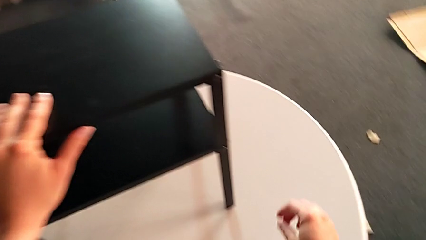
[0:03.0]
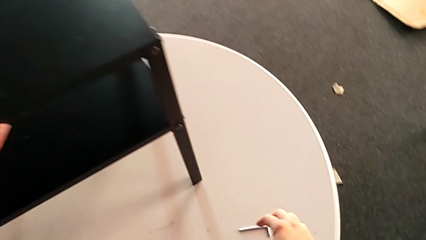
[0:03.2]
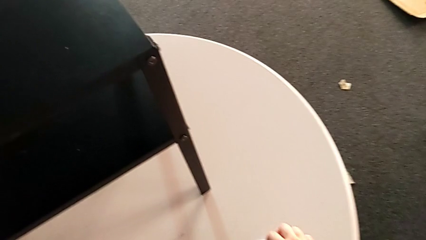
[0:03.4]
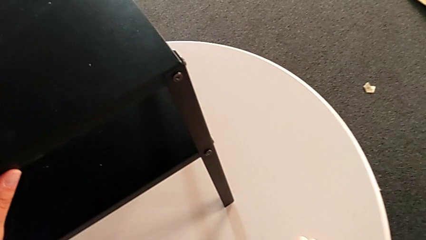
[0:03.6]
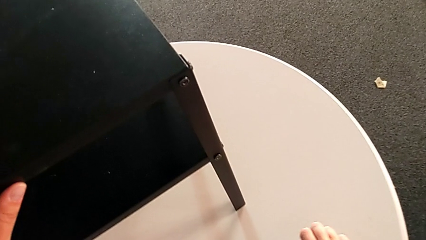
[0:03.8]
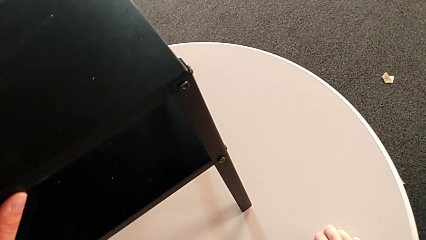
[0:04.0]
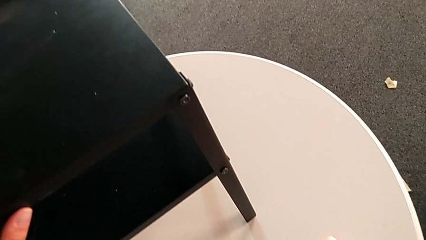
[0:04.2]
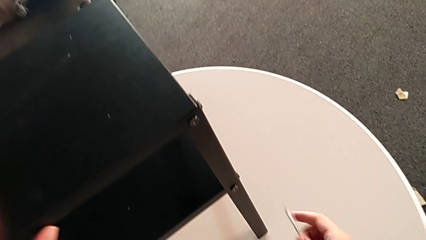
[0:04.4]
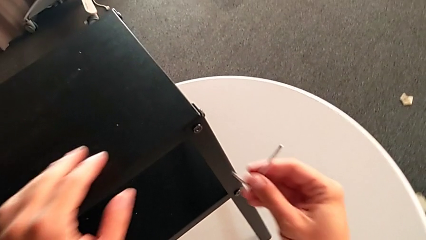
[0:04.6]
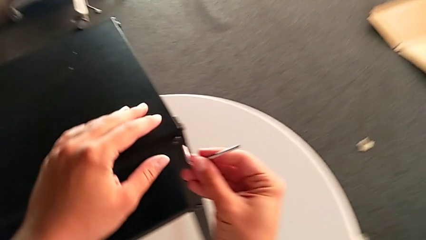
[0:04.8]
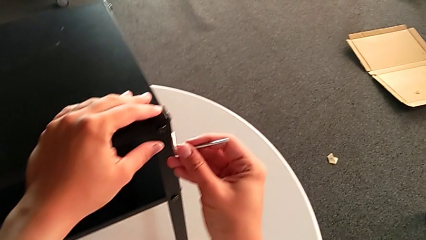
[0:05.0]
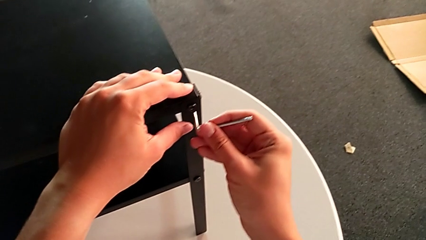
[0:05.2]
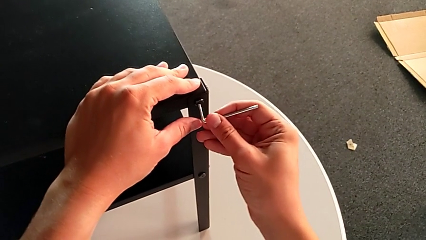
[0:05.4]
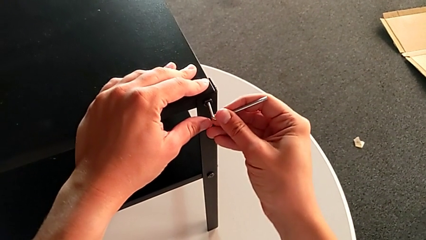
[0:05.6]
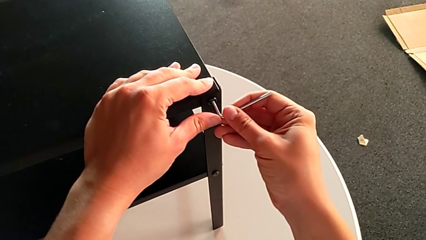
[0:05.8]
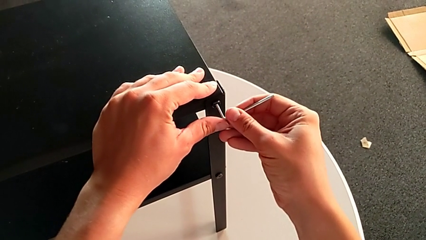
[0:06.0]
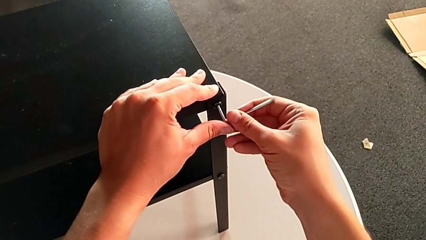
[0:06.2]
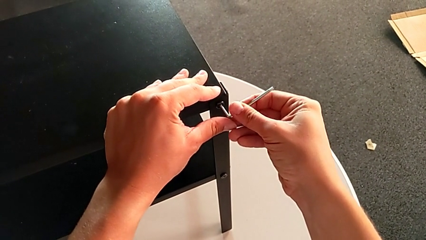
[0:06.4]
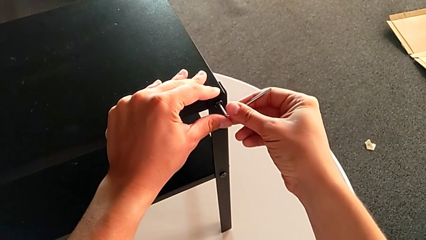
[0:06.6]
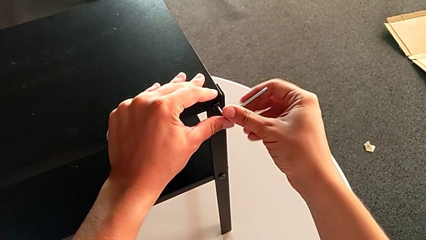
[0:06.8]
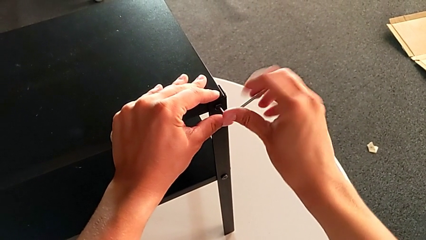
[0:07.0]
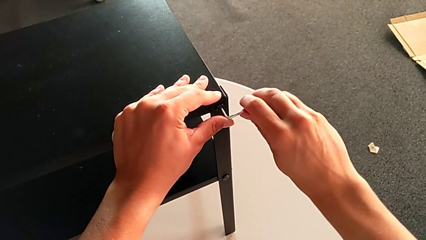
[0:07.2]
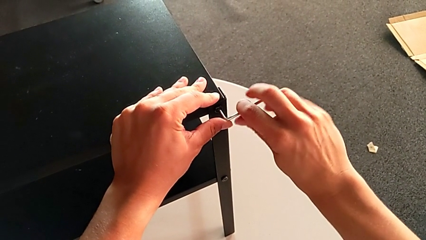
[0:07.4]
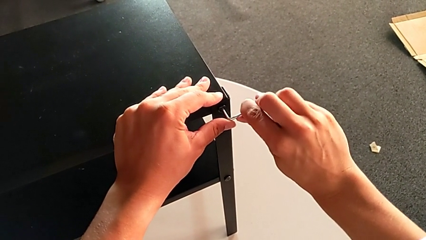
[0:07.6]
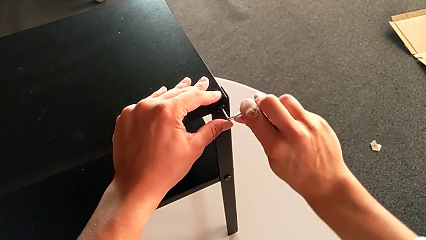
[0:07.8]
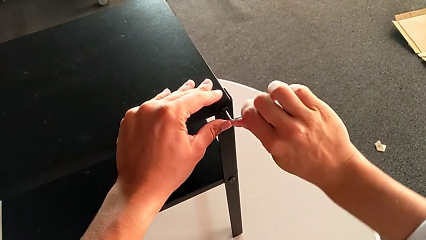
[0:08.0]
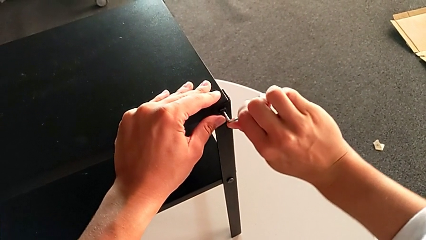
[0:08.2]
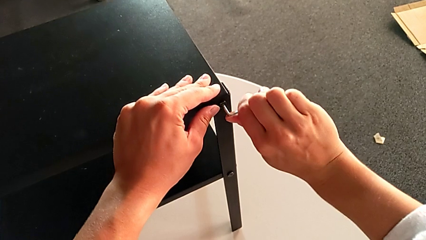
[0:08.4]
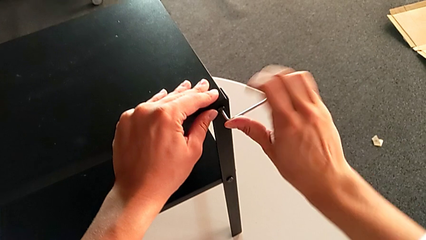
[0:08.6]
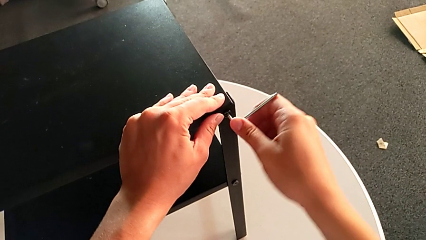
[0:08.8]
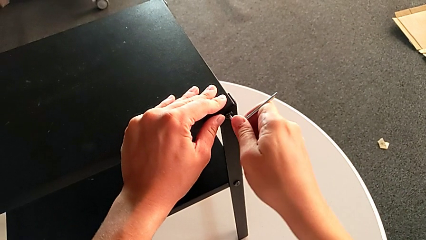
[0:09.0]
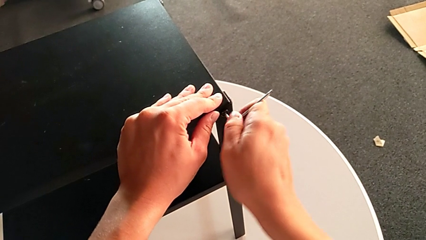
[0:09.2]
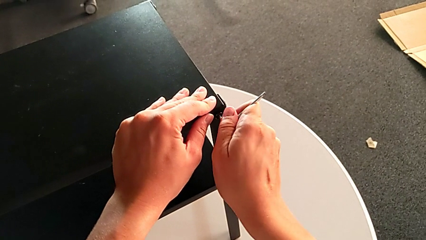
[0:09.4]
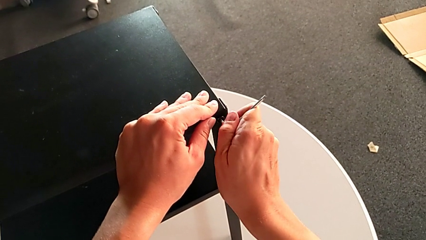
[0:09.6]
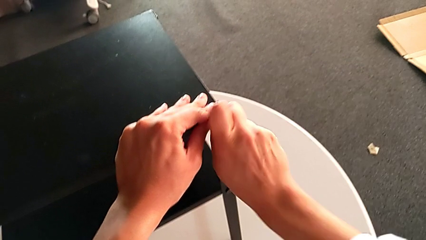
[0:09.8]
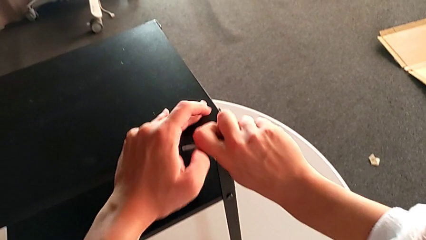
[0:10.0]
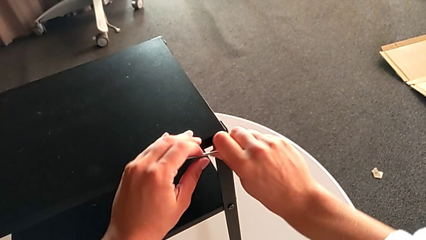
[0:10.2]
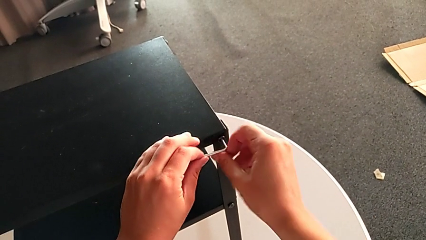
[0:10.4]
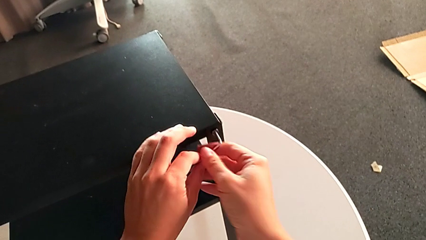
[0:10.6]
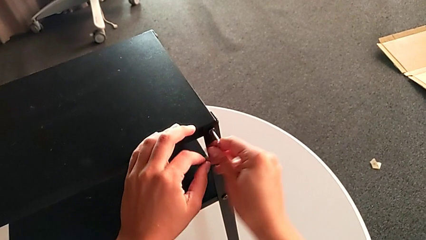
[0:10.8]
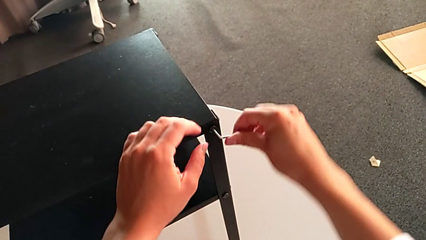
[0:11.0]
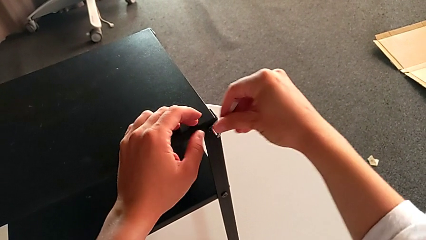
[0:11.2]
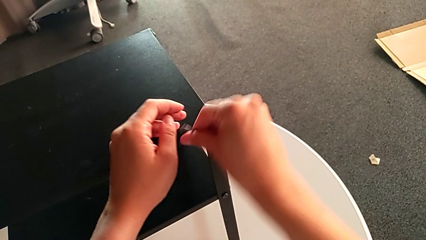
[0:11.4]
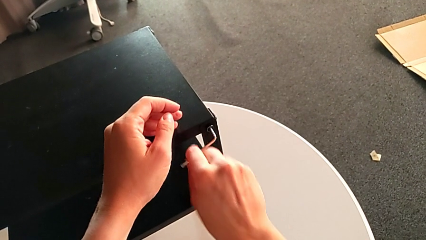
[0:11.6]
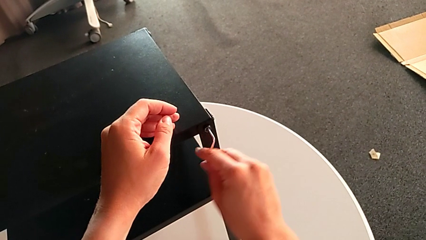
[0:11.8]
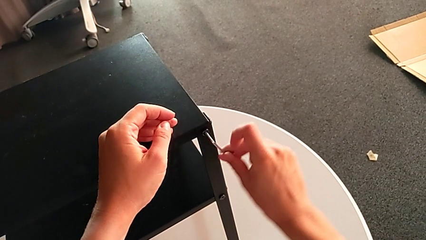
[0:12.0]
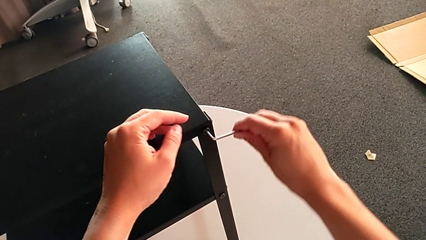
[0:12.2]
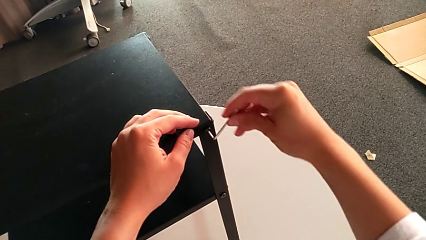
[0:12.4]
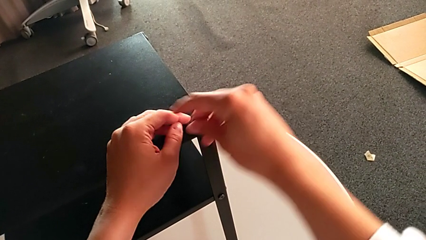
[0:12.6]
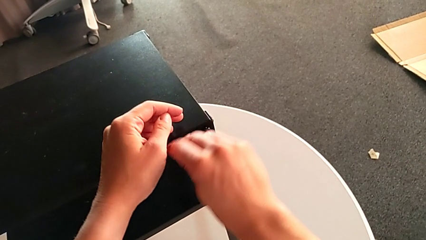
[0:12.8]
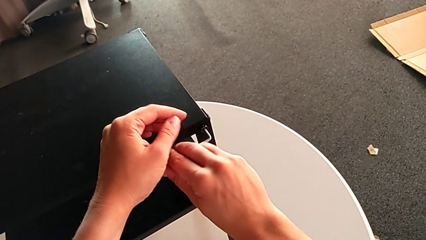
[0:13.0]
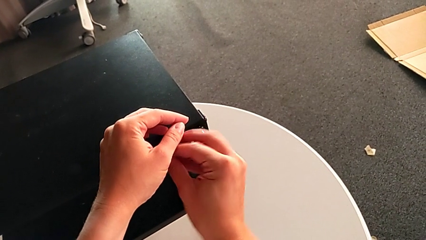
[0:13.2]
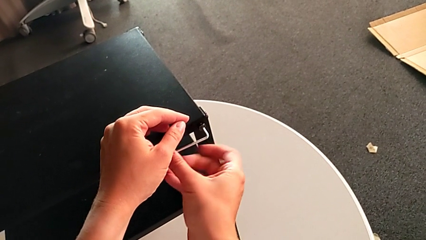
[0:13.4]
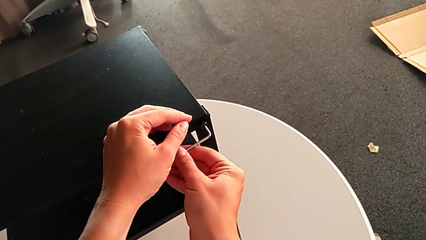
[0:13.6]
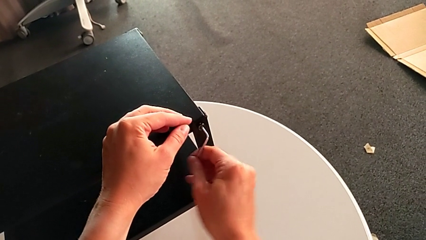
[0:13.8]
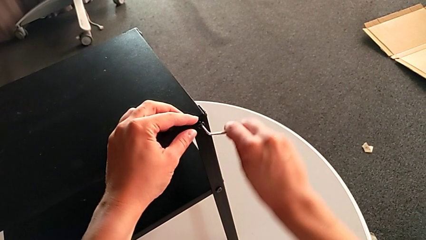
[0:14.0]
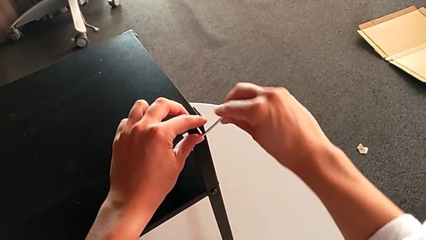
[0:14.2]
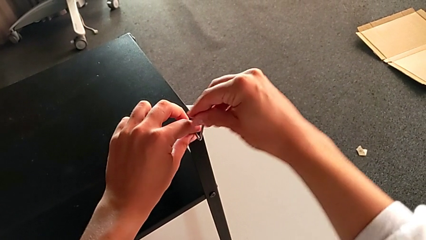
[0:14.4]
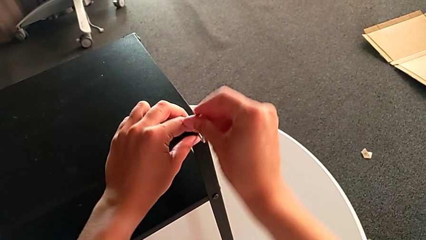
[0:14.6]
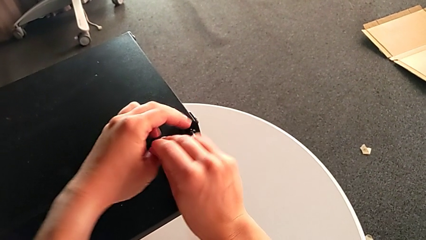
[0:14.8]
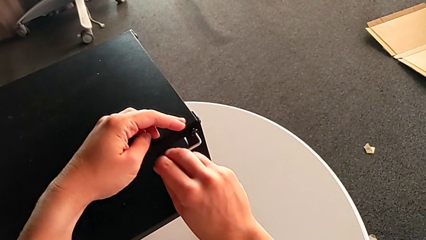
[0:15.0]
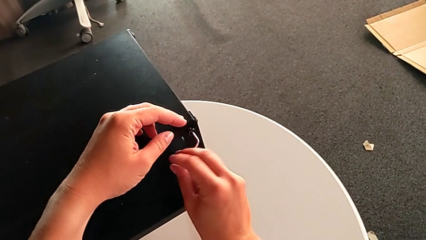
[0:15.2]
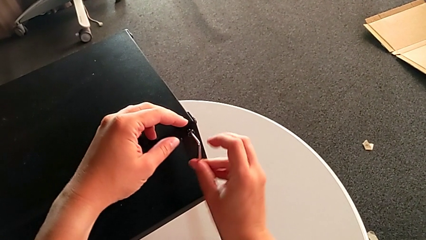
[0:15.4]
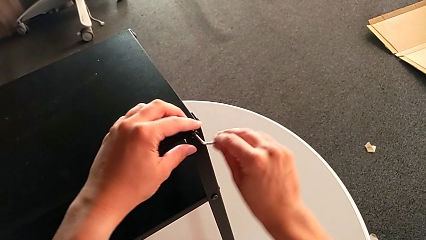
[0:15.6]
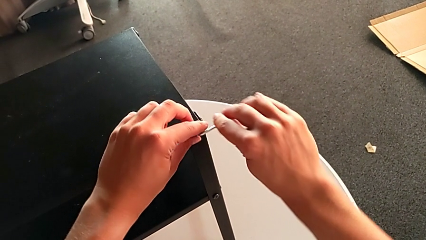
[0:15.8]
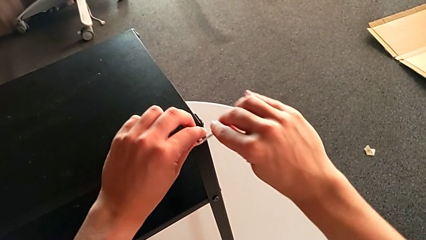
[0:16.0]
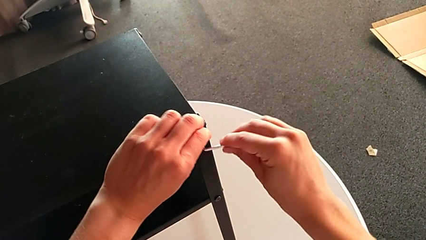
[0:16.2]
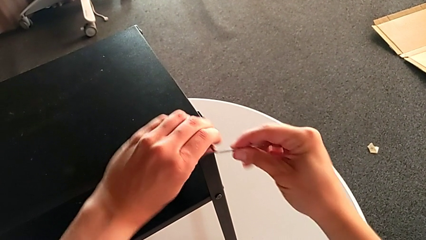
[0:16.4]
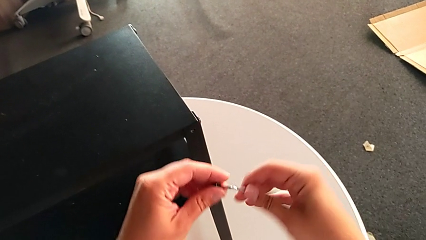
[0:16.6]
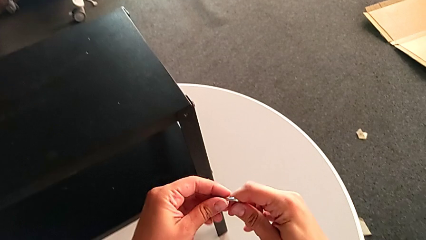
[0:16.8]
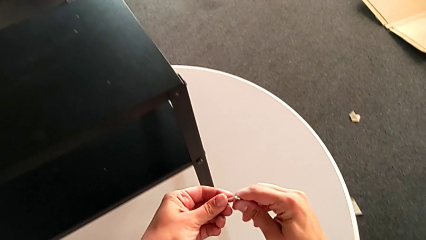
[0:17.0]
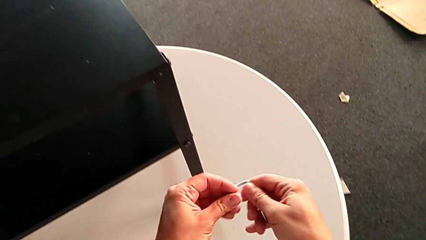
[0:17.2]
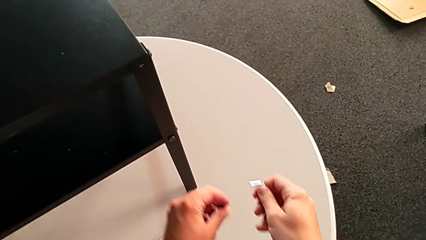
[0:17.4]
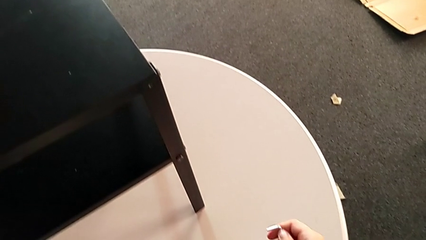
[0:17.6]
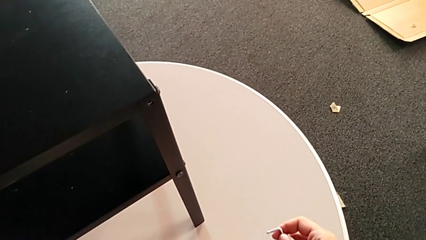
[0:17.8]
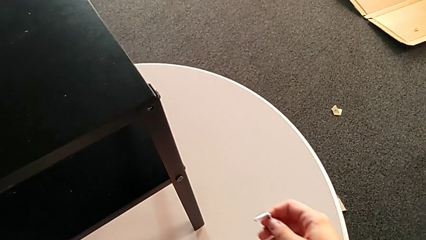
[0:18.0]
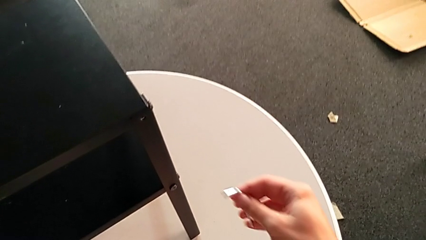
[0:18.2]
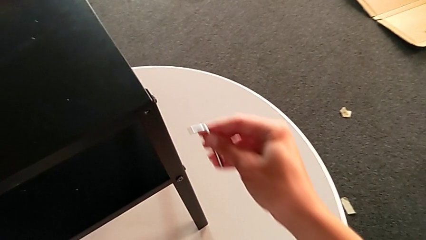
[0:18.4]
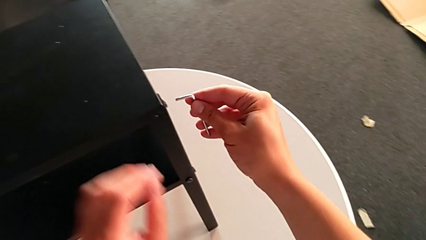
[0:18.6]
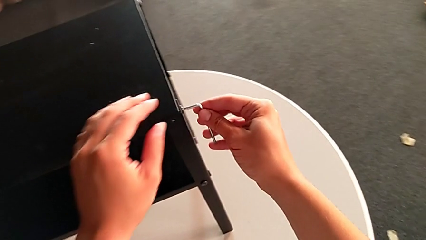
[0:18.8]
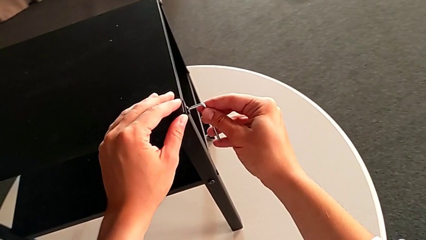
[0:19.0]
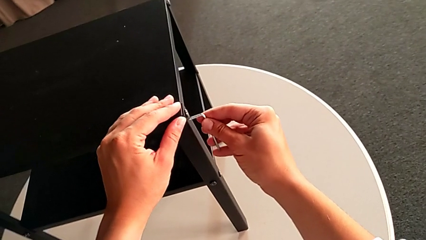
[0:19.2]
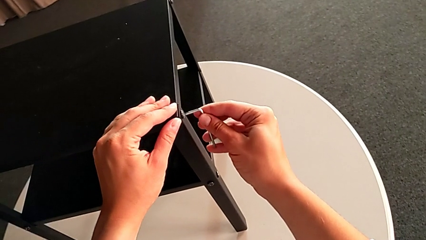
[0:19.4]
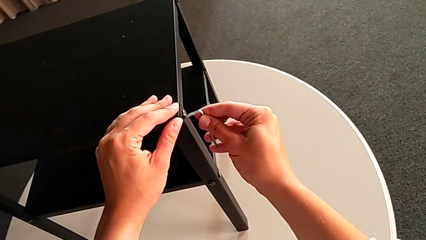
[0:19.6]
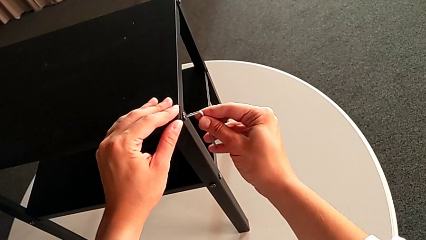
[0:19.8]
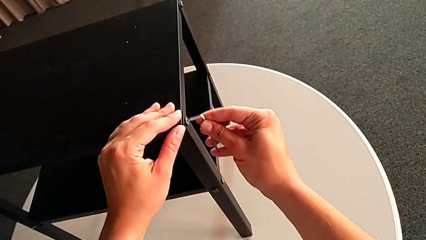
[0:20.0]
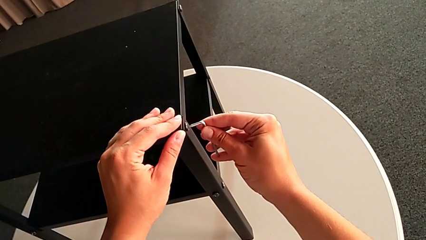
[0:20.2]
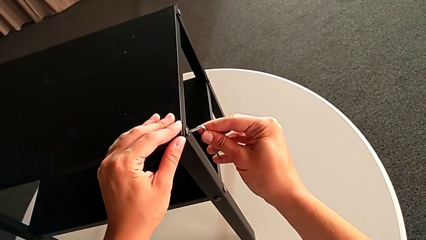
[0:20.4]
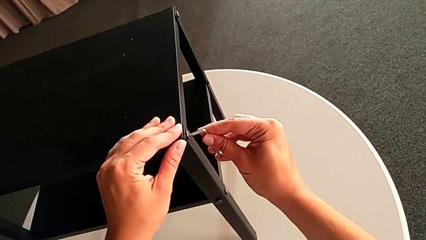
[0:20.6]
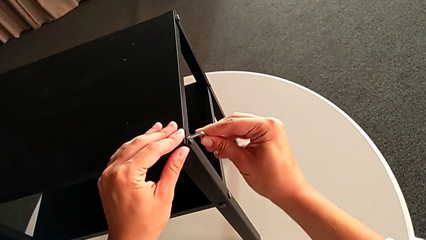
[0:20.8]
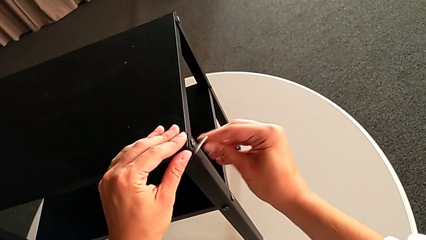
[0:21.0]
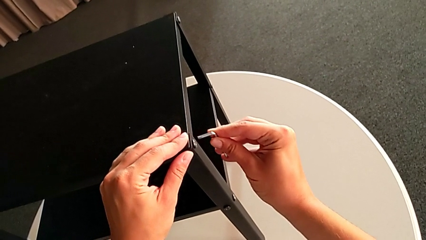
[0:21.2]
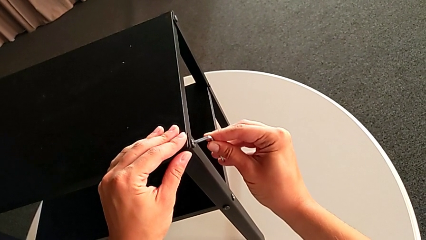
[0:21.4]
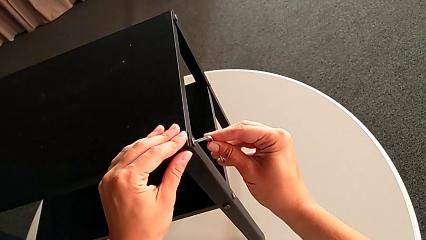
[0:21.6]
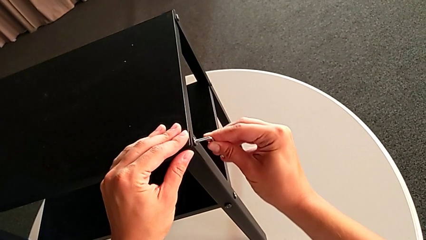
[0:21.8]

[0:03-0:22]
The camera wearer is unscrewing the first leg. They grab the Allen wrench, approach it, insert it, unscrew the hex socket head, disassemble it, withdraw the Allen wrench, place the hex socket head and insert the Allen wrench.
